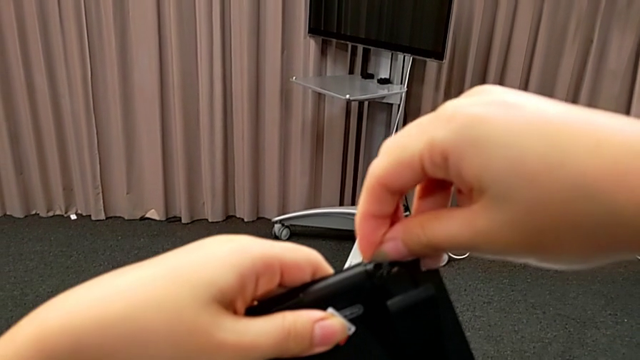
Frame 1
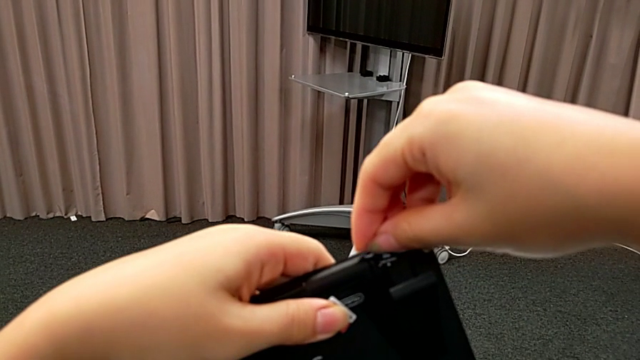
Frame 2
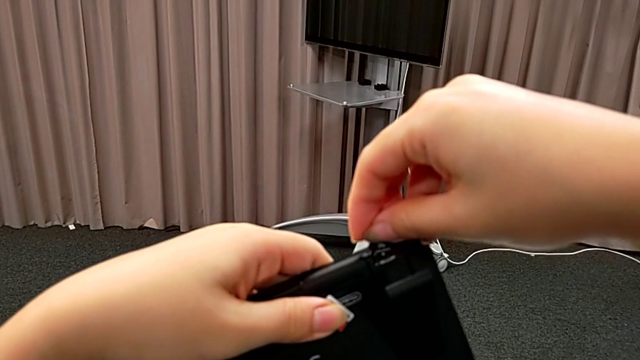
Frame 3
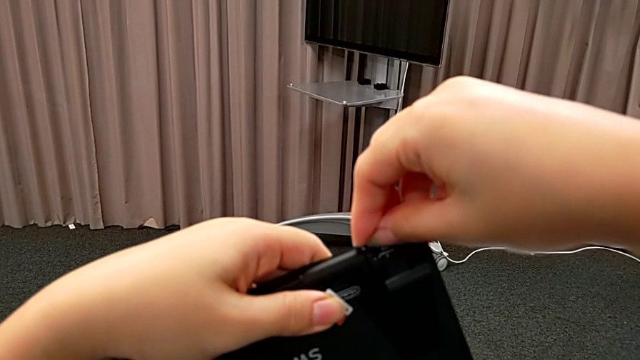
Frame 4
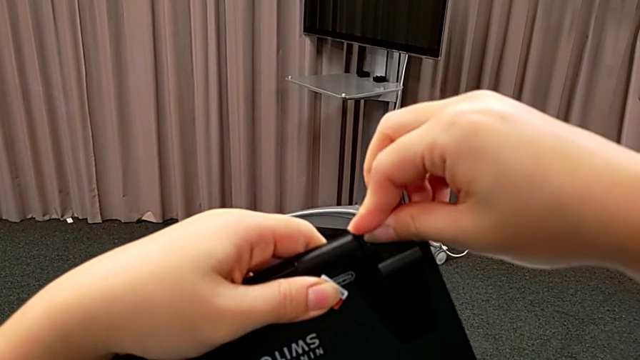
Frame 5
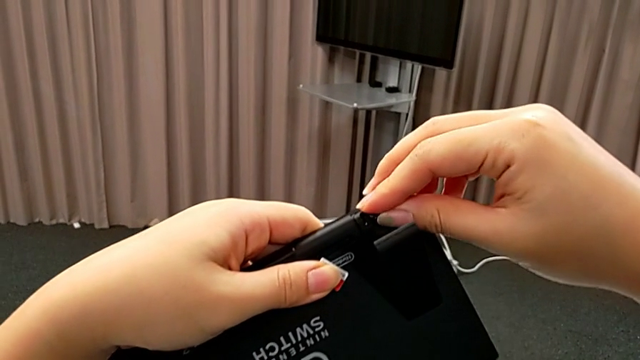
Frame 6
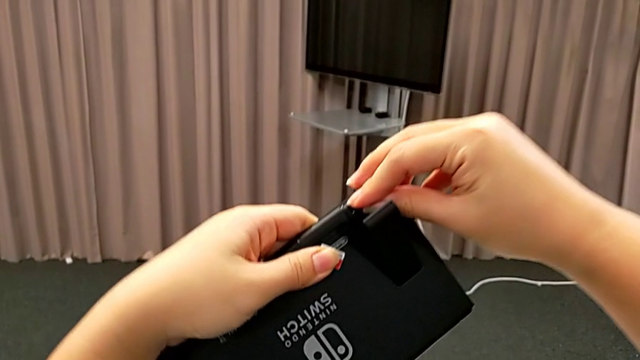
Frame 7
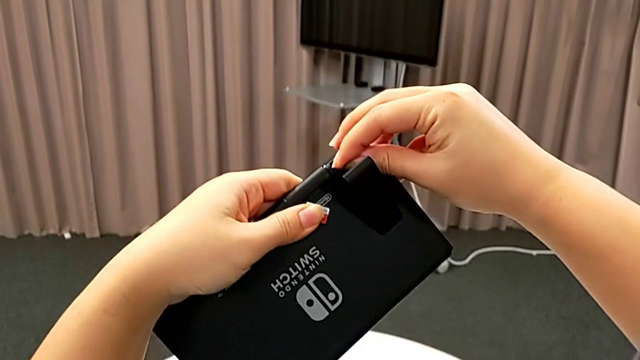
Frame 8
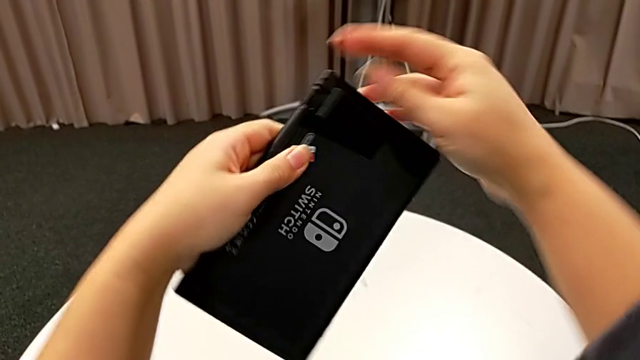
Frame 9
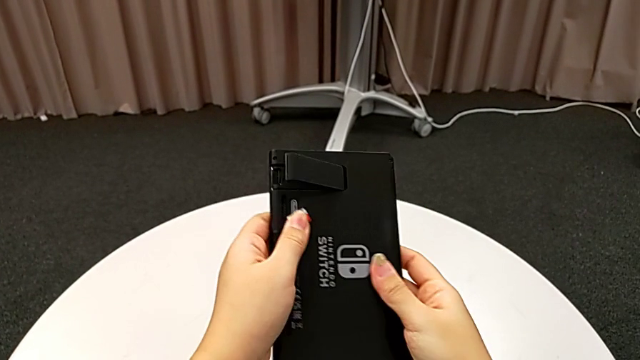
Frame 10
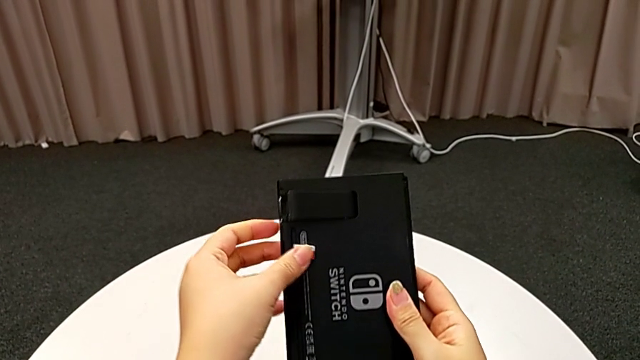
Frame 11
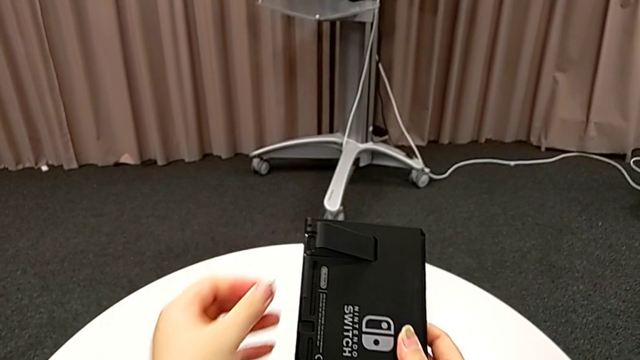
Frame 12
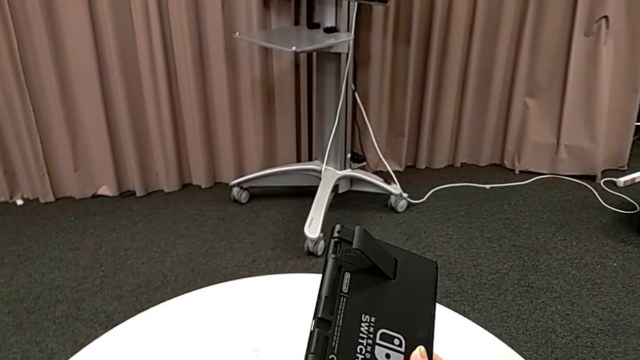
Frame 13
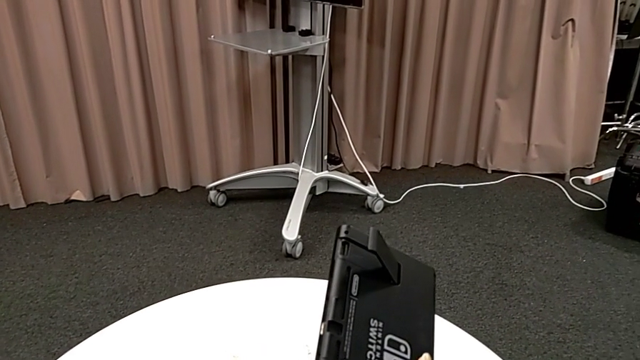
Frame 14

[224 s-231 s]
The camera wearer is changing an SD card into the slot of the kickstand compartment. They keep inserting the new SD card, grab the old SD card and withdraw it.

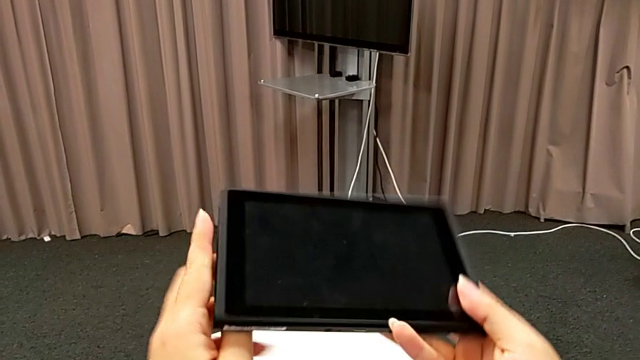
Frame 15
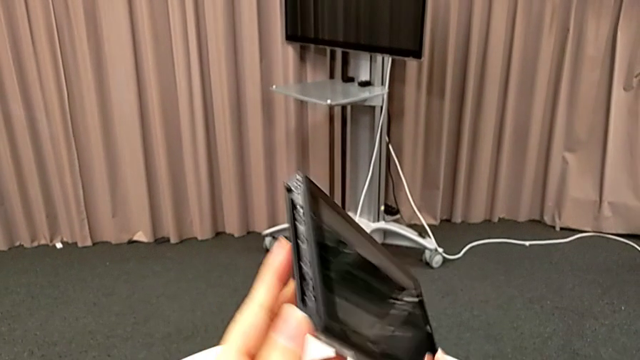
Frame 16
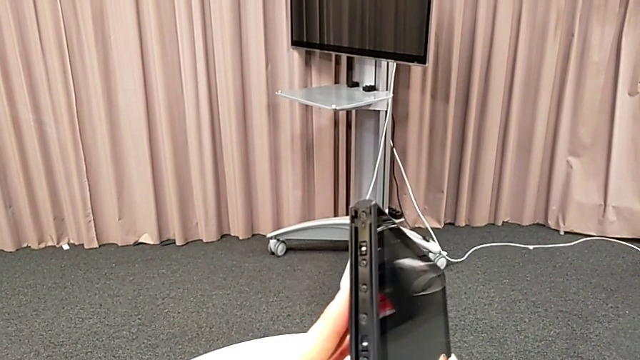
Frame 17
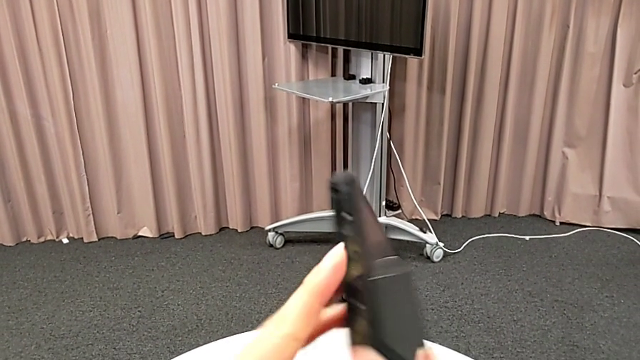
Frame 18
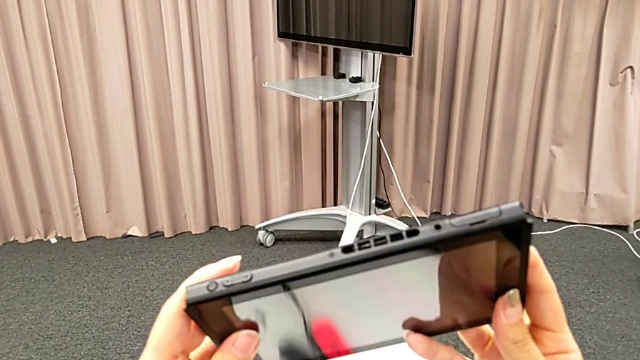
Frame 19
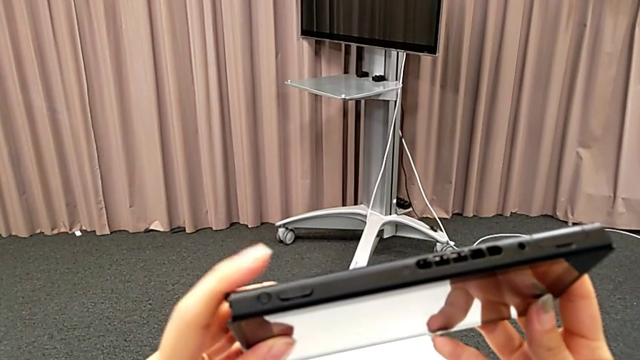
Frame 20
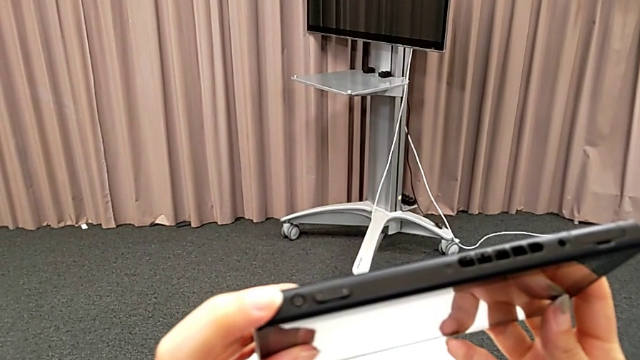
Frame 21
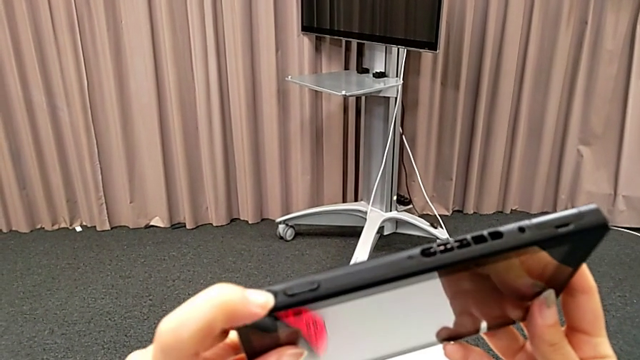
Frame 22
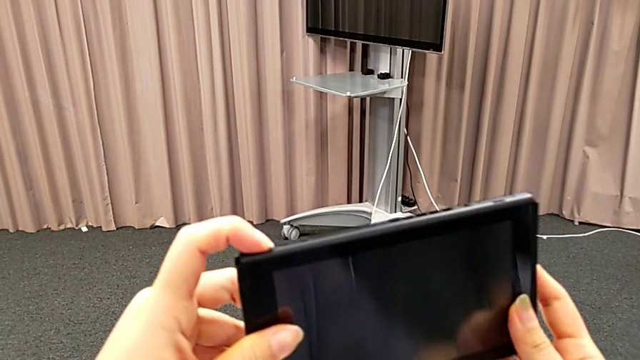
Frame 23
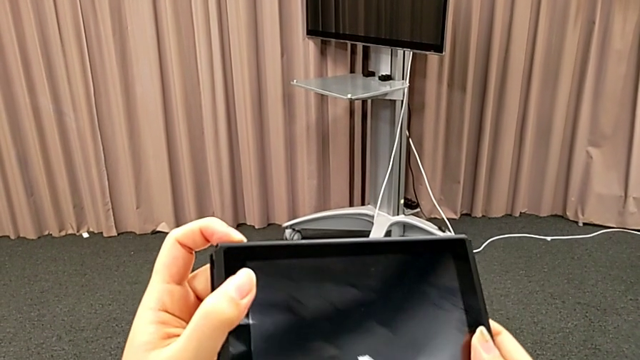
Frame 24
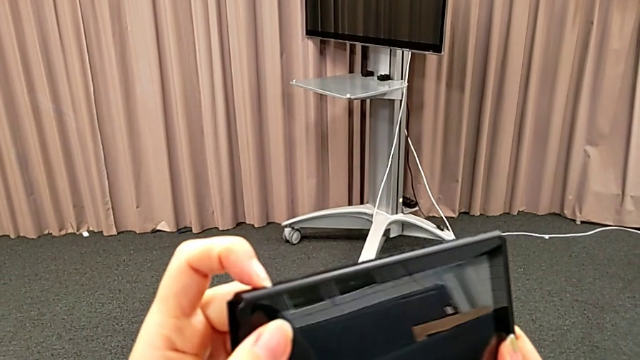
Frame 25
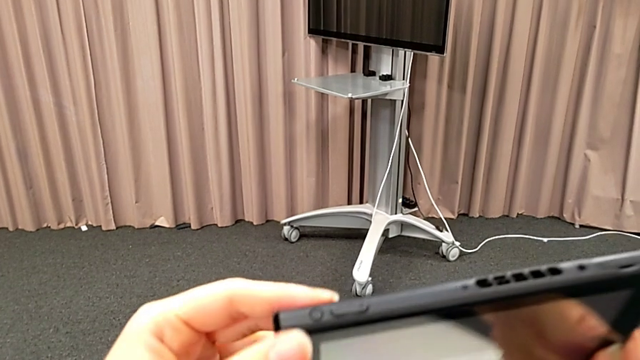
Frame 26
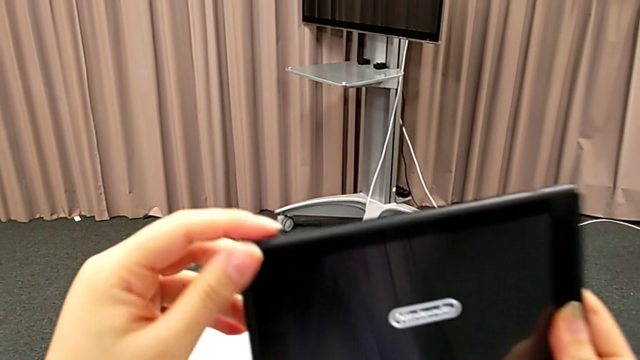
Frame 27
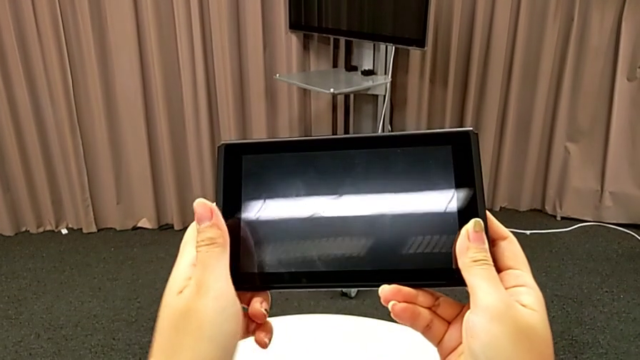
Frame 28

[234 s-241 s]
The camera wearer turns on the Nintendo Switch with the off/on button. They inspect the Nintendo Switch and push the power button.

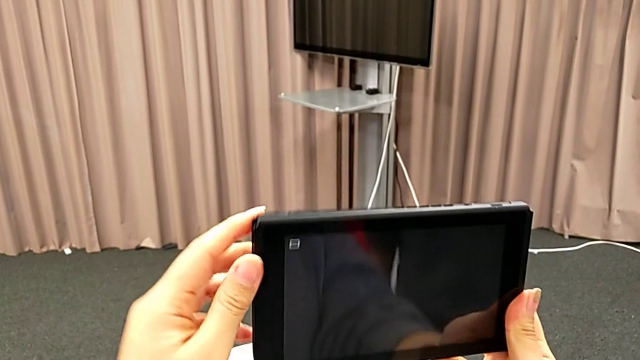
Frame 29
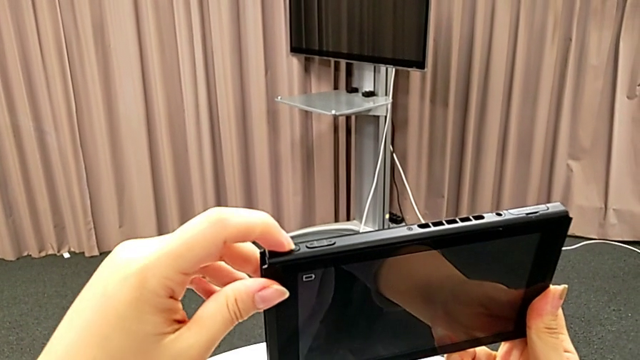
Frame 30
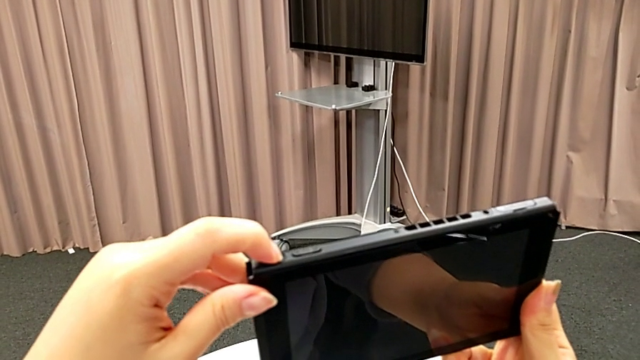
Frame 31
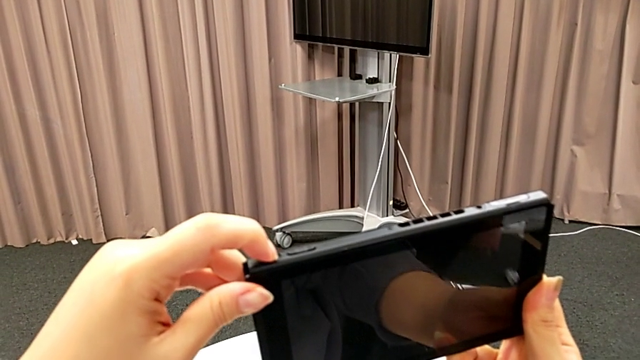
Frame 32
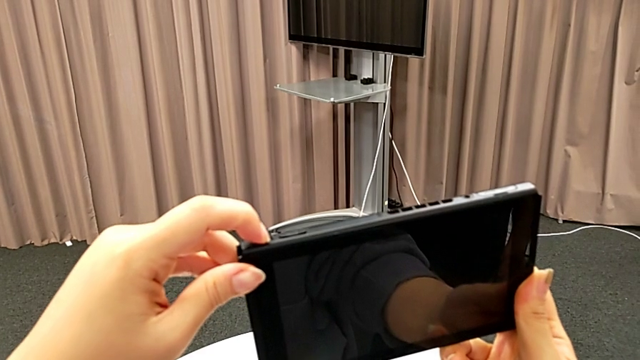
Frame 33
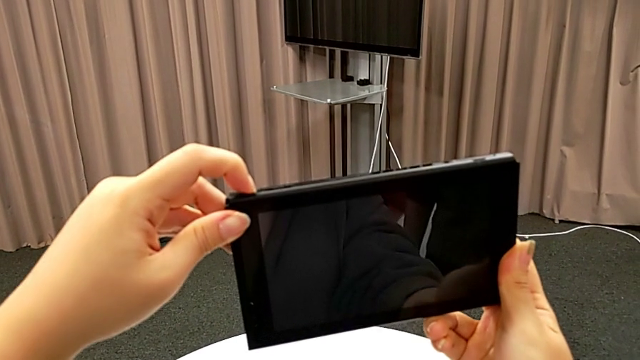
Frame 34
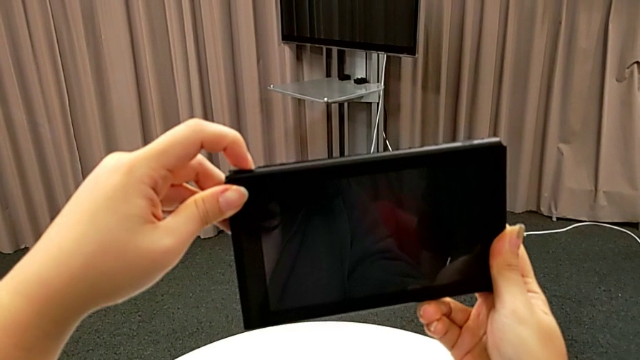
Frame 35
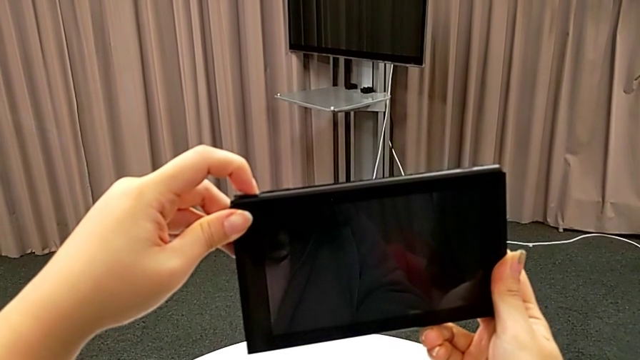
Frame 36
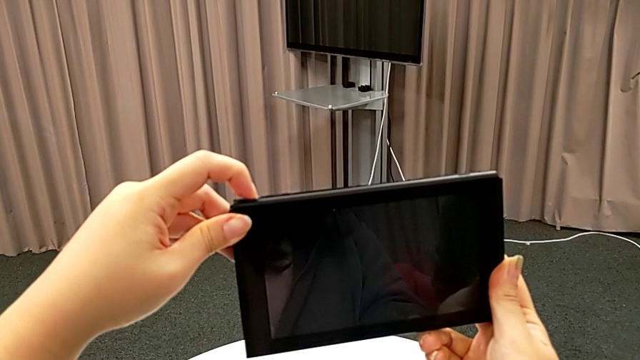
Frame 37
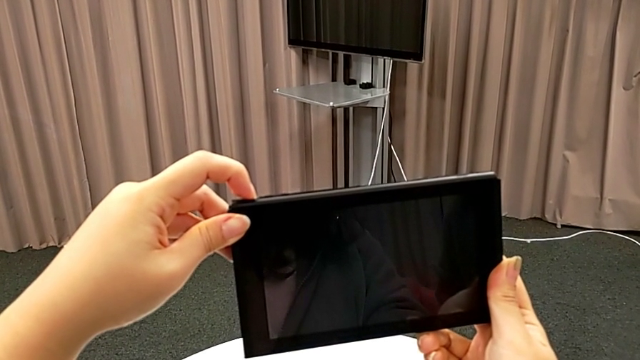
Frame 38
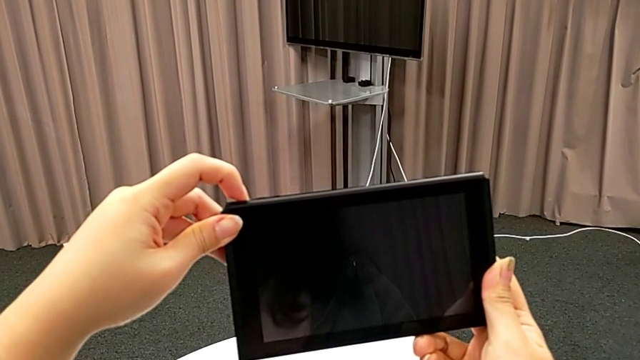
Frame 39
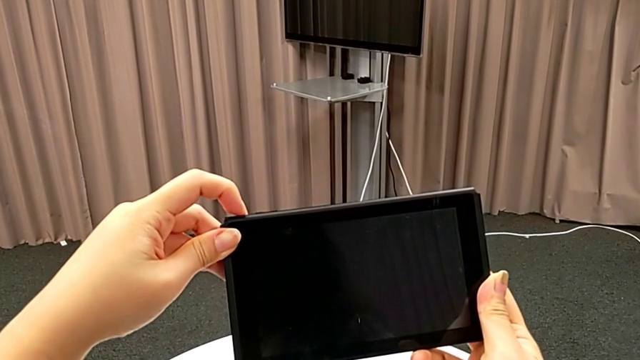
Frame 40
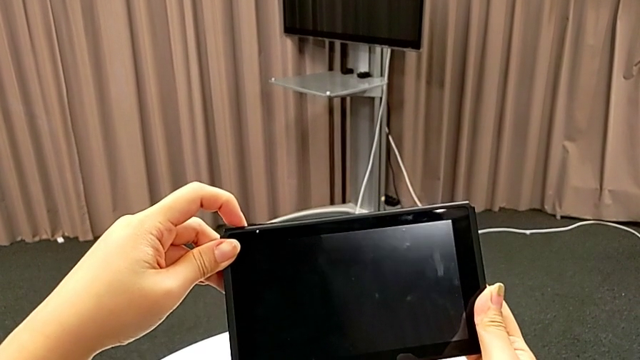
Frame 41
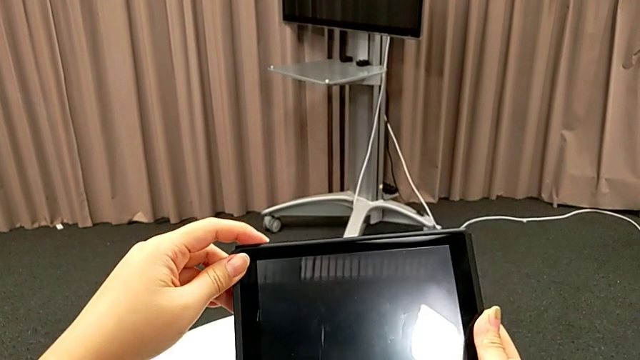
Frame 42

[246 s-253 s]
The camera wearer turns off the Nintendo Switch with the off/on button. They push the power button.
